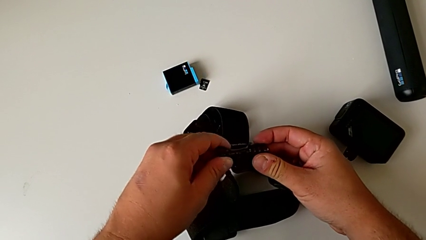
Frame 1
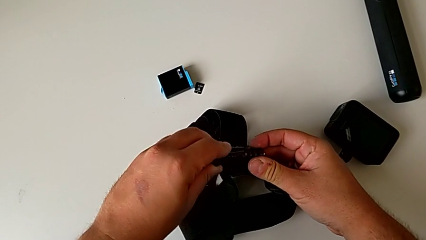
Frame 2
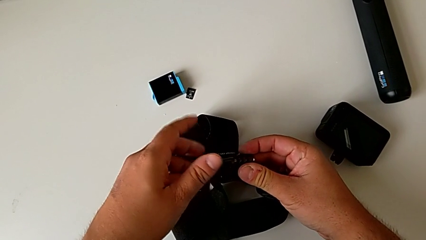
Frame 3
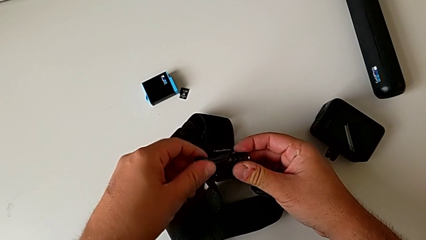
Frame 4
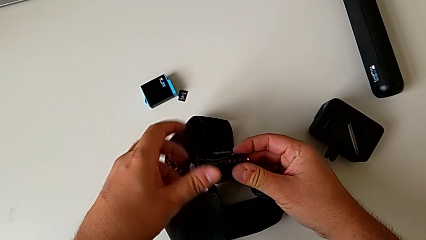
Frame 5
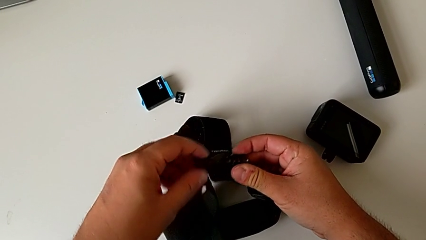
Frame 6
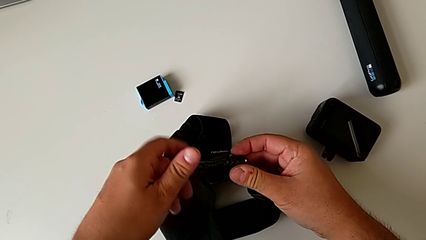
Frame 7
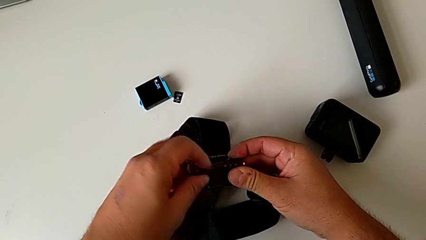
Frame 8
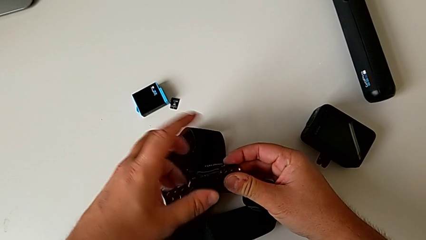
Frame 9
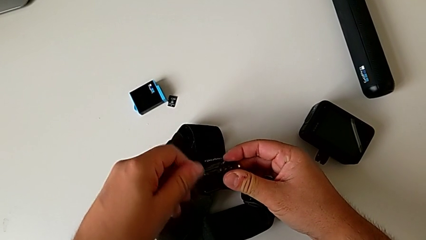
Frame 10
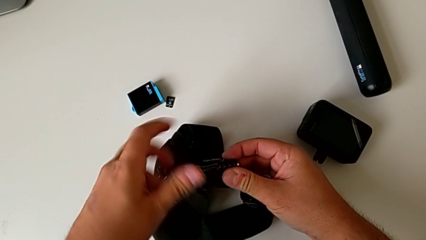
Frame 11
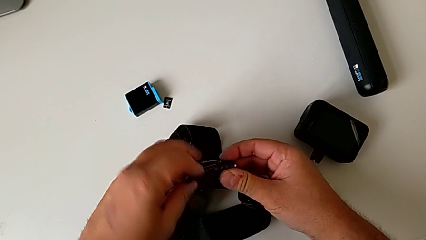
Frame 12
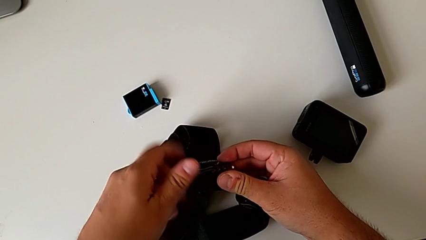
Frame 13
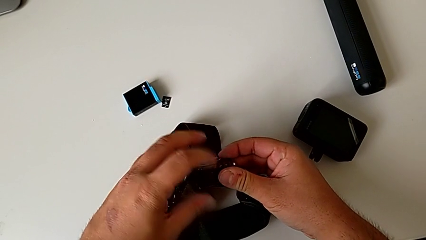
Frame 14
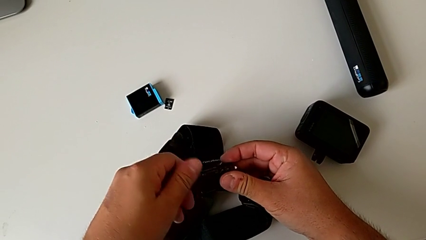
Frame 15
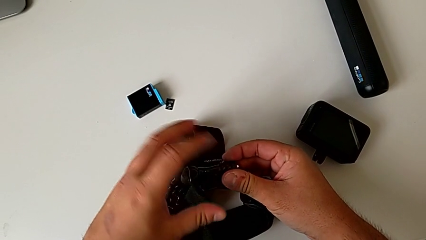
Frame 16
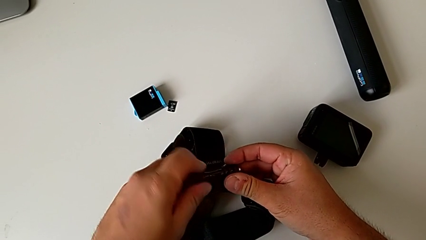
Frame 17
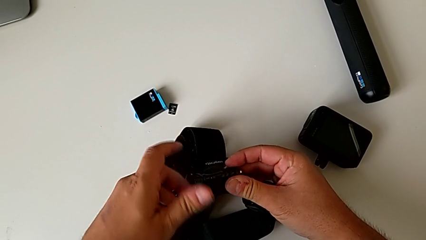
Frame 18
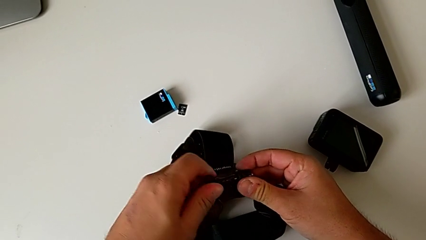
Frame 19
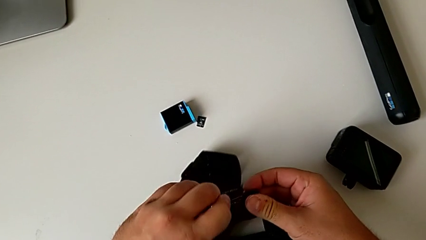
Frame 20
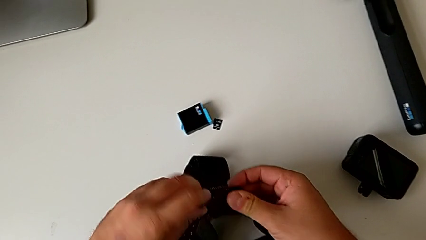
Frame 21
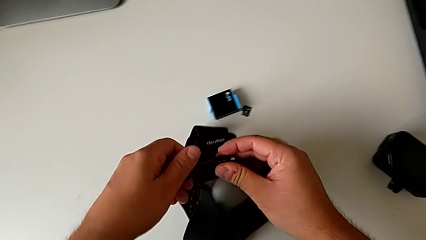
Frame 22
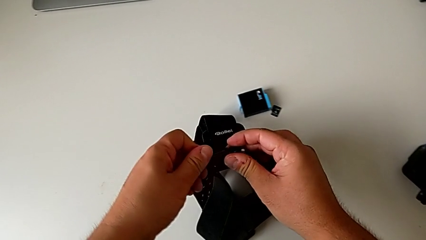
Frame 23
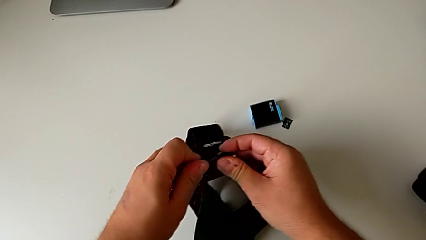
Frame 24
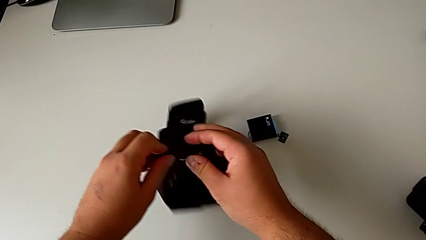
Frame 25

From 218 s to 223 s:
The camera wearer is disassembling the GoPro from the strap. They screw the screw and place the strap.

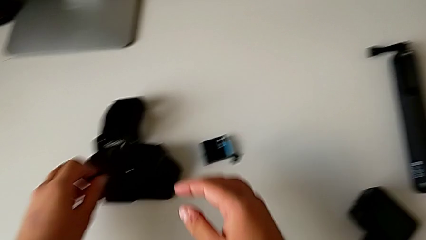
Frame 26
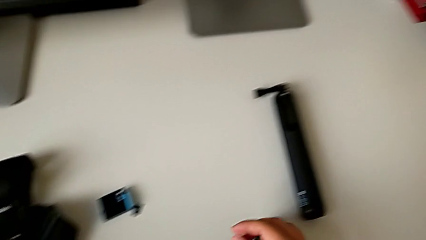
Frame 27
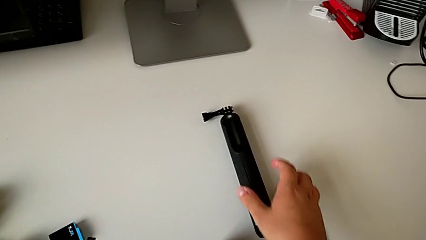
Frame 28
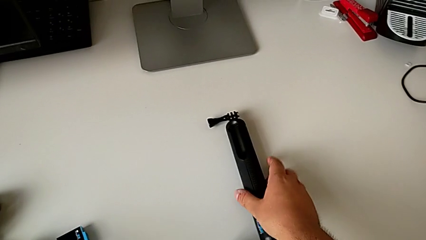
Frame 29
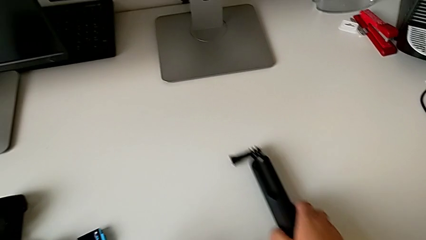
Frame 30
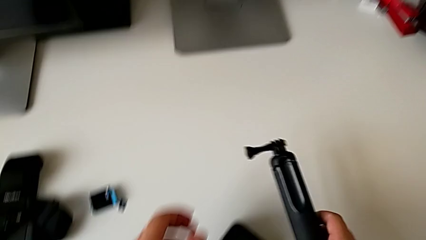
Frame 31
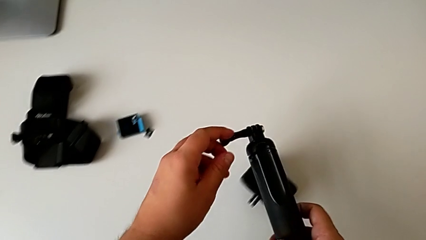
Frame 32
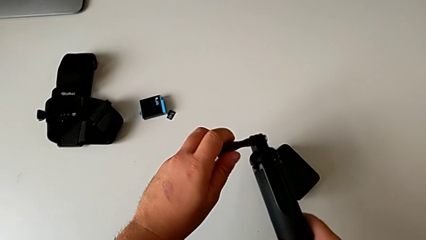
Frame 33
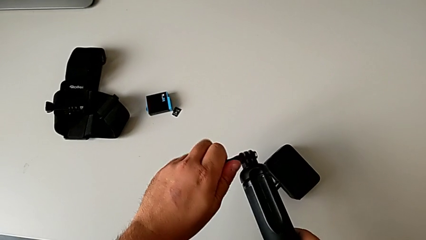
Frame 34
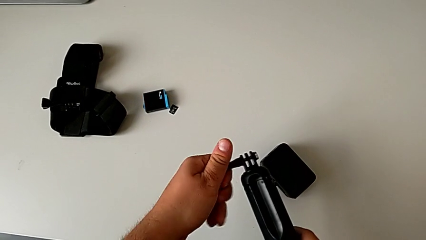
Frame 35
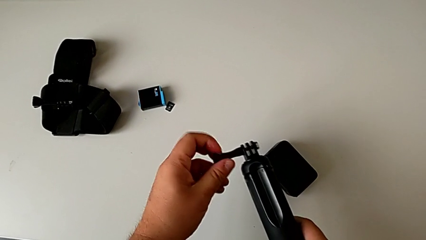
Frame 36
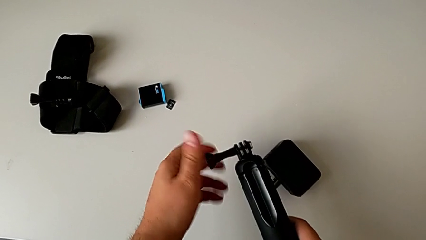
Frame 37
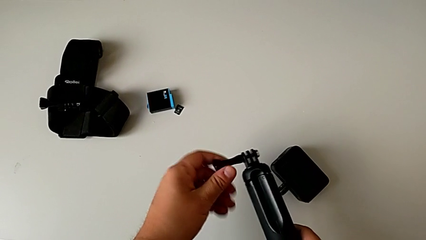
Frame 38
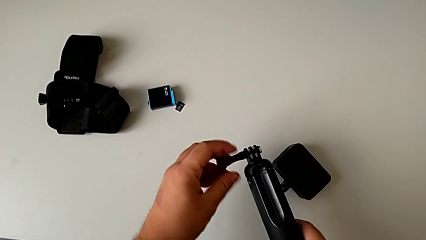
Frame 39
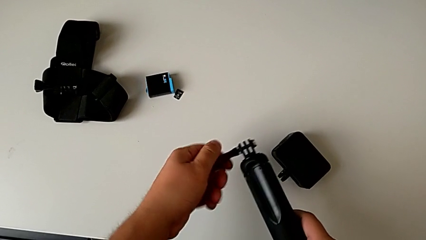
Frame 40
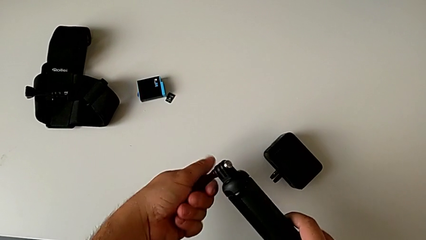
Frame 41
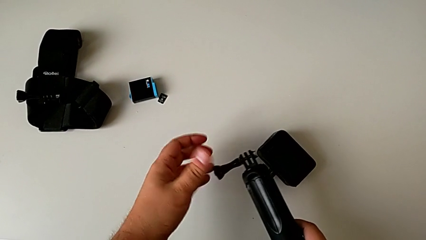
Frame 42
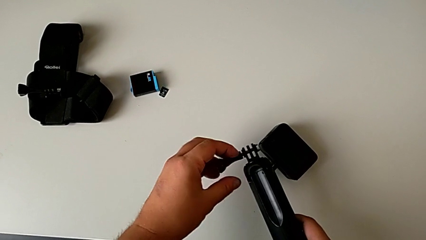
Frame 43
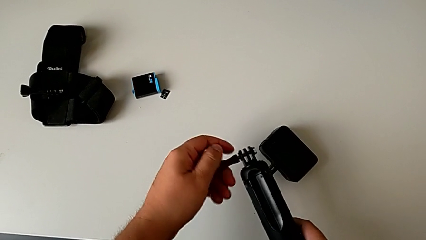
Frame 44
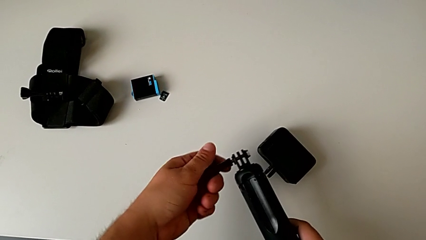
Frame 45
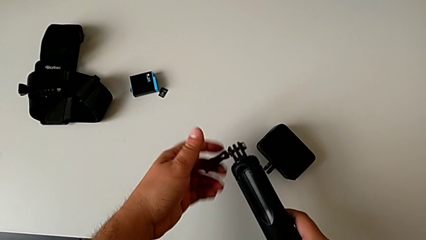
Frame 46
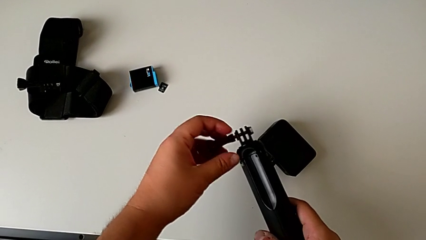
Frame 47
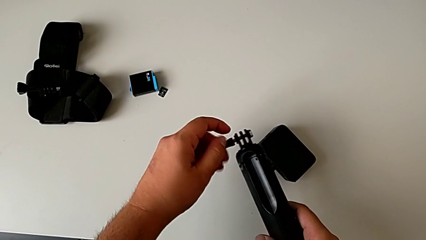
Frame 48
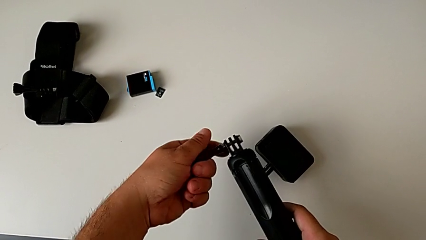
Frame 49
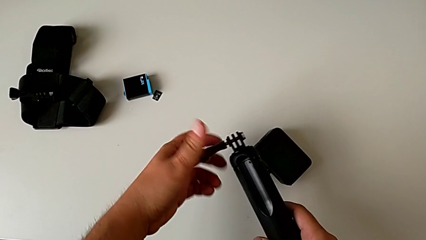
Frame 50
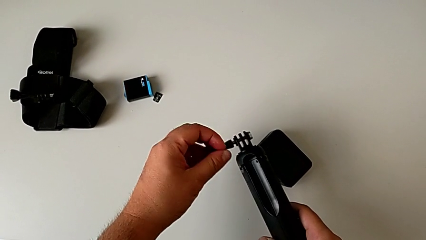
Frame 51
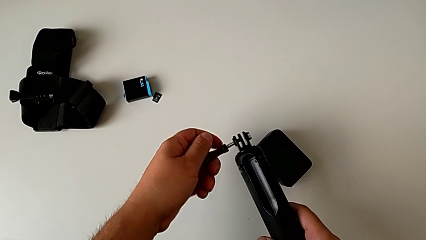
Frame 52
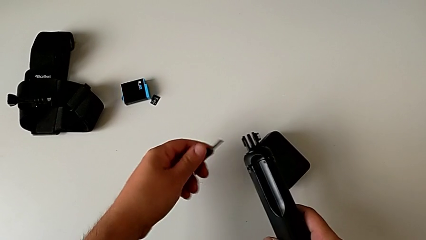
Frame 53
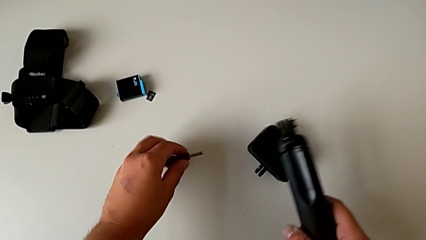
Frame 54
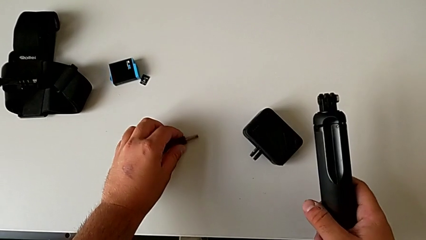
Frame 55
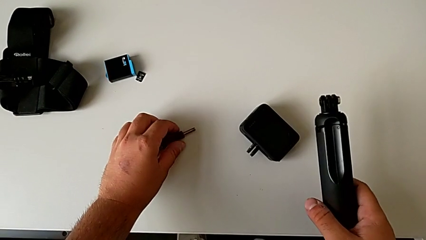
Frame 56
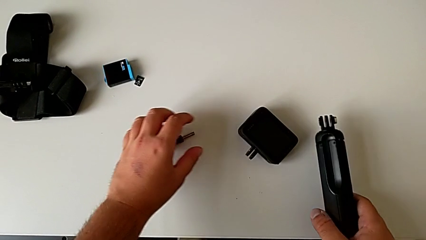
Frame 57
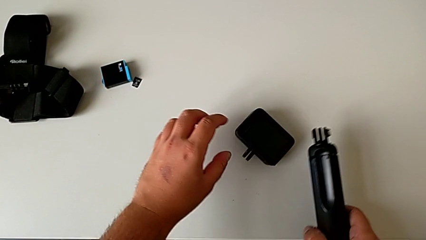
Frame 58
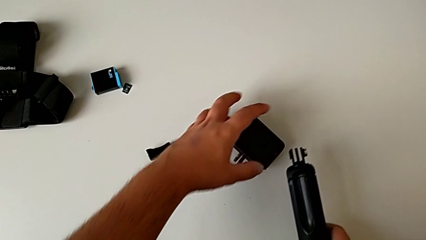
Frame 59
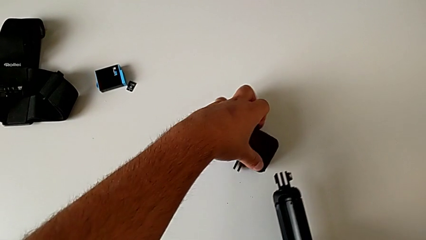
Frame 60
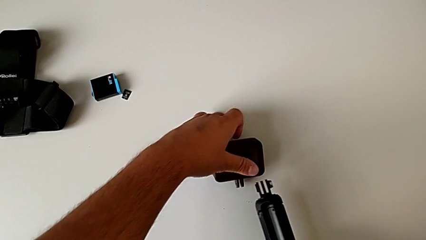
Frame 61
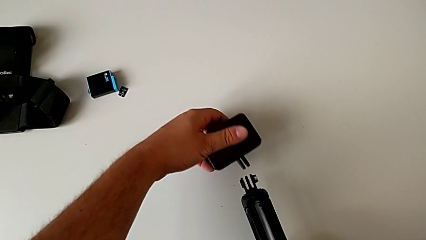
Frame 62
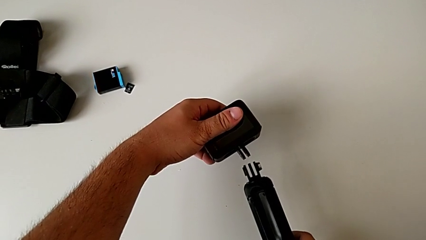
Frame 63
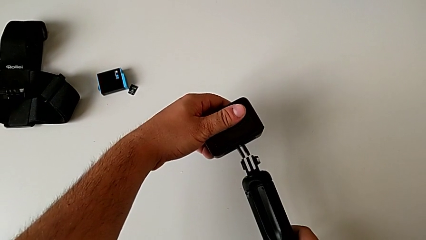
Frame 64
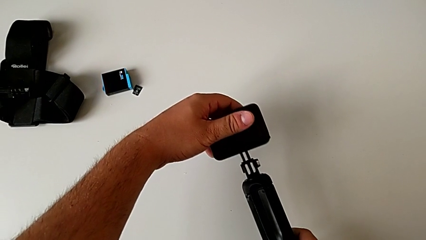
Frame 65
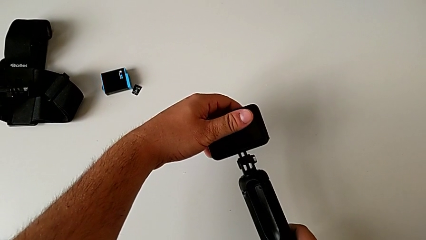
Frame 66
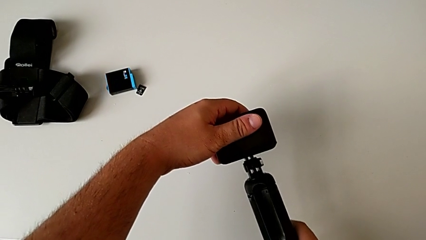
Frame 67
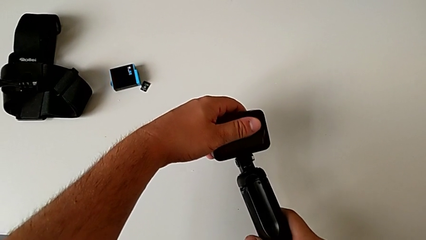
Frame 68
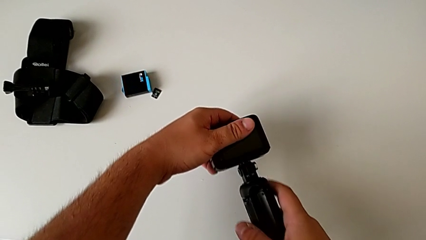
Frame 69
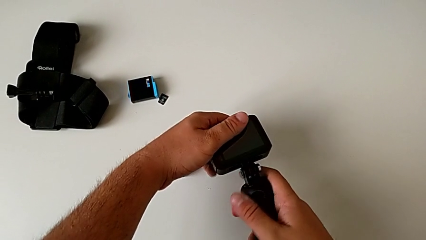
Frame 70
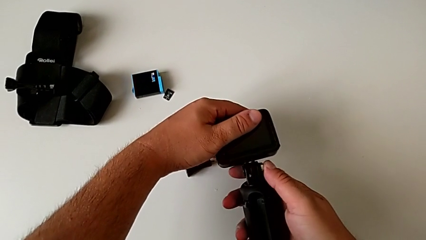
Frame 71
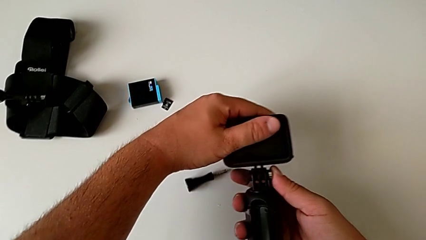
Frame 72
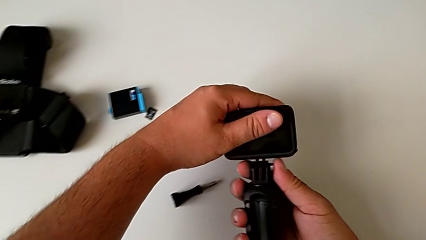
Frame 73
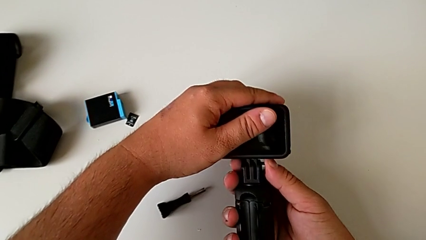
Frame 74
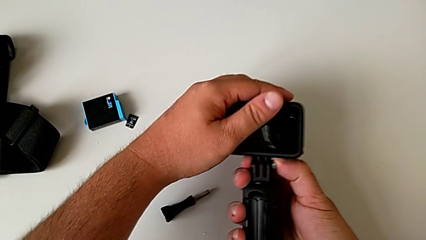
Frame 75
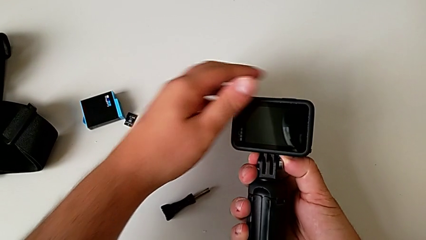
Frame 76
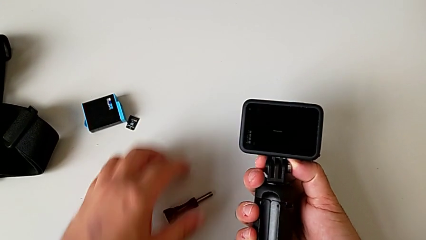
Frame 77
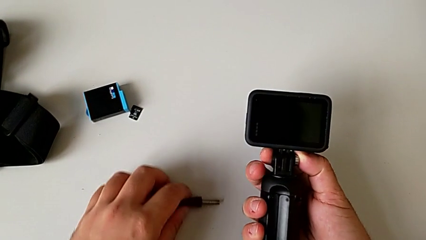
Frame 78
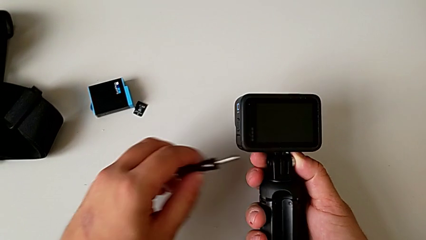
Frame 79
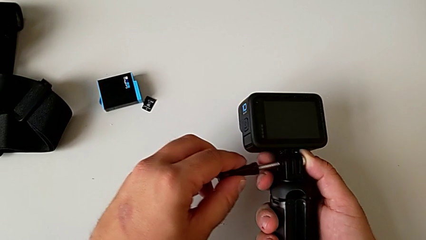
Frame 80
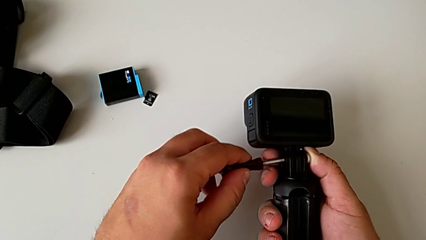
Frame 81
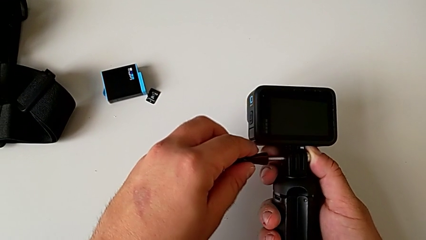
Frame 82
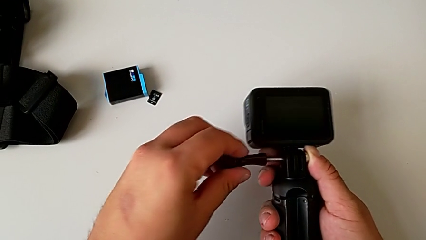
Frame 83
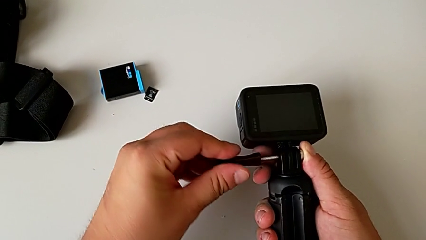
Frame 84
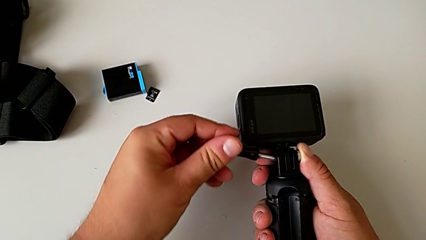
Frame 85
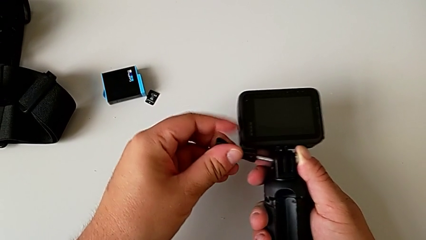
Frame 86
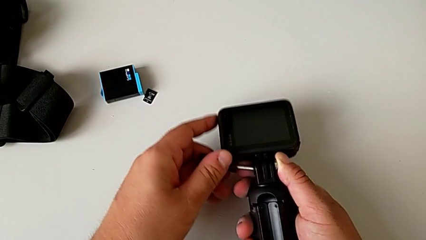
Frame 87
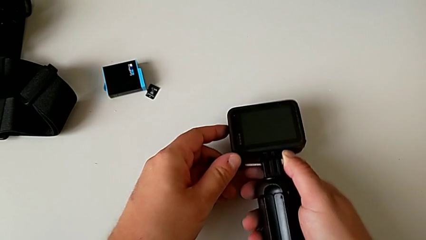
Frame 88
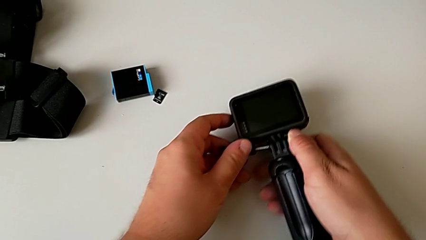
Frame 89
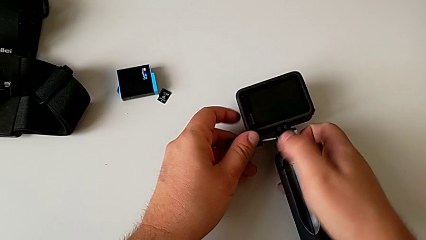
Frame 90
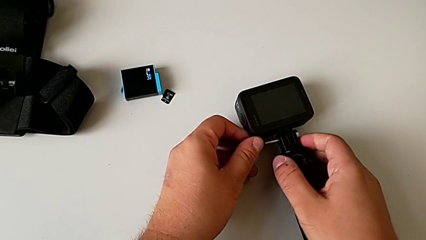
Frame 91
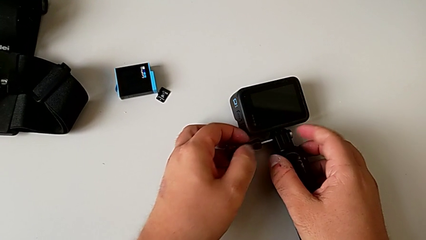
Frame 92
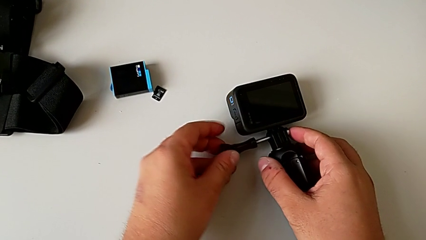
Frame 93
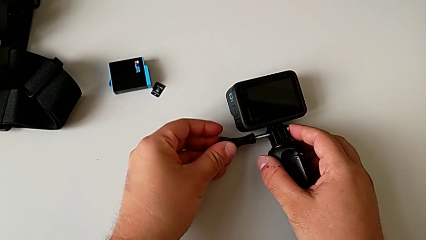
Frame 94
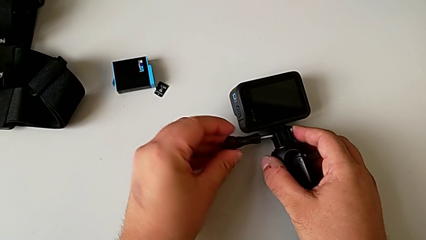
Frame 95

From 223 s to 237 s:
The camera wearer is putting the GoPro on the handheld grip. They grab the handheld grip, lift it, unscrew it, place the screw, grab the GoPro, lift it, place it and begin to wrongly insert the screw, unable to screw the mount correctly to the handheld grip.
